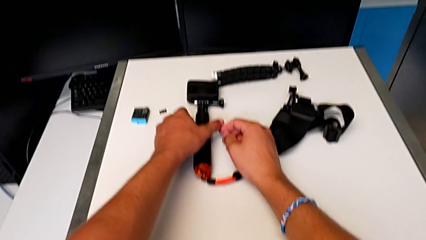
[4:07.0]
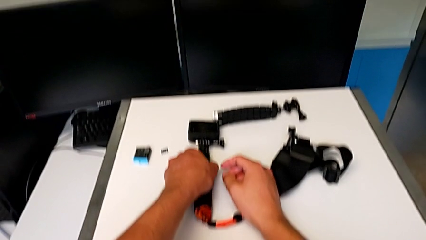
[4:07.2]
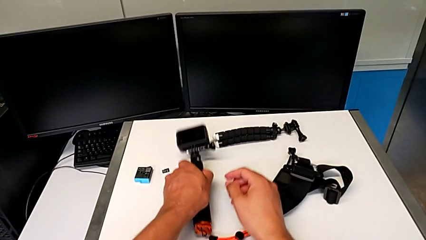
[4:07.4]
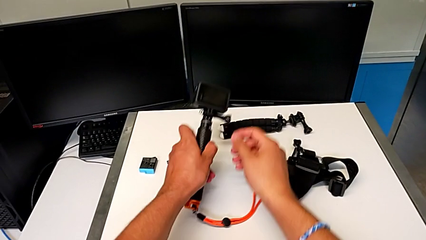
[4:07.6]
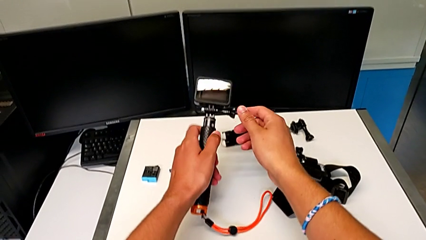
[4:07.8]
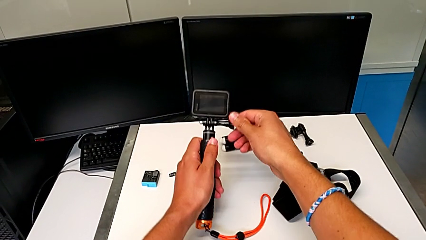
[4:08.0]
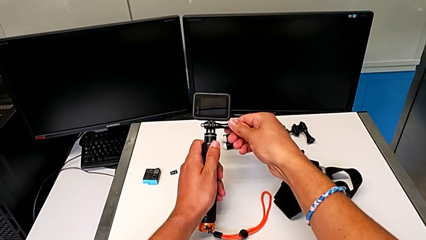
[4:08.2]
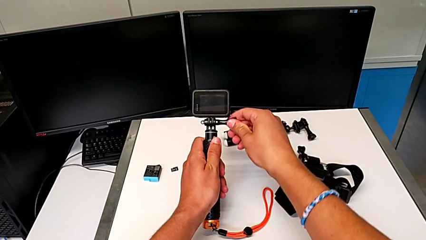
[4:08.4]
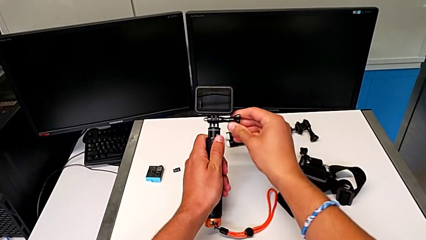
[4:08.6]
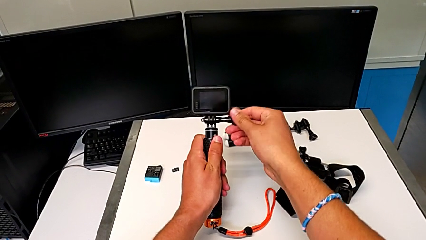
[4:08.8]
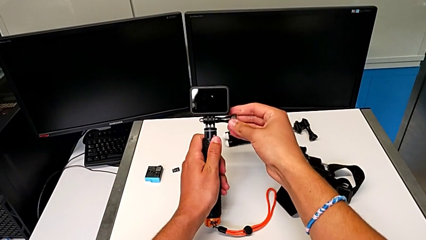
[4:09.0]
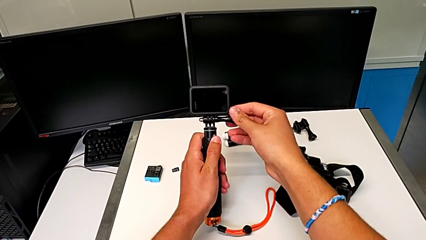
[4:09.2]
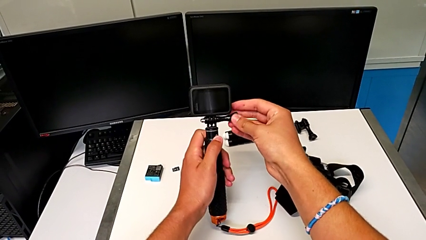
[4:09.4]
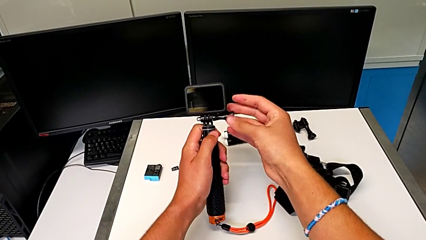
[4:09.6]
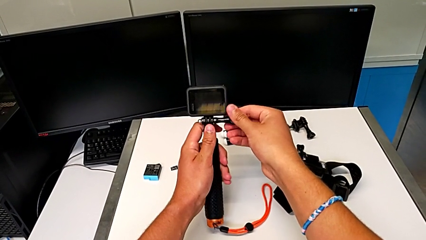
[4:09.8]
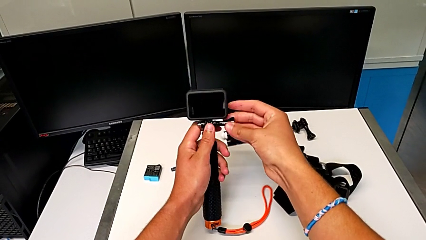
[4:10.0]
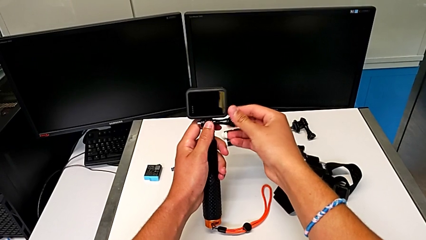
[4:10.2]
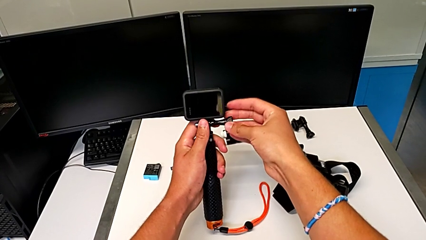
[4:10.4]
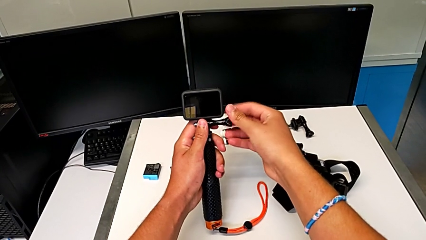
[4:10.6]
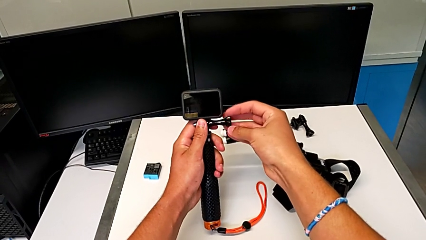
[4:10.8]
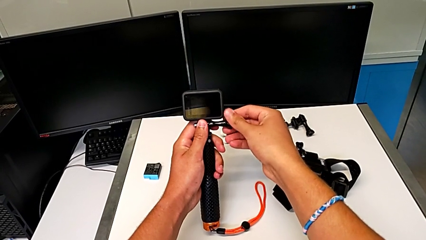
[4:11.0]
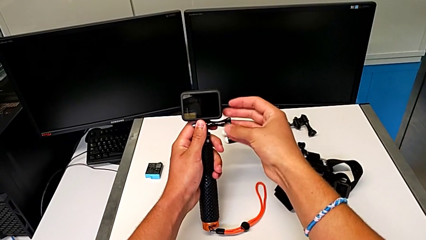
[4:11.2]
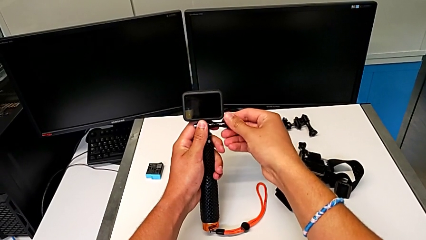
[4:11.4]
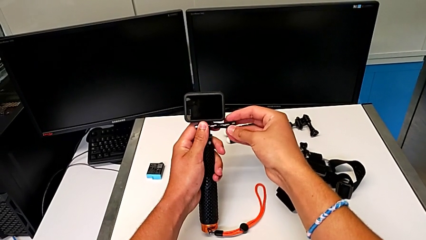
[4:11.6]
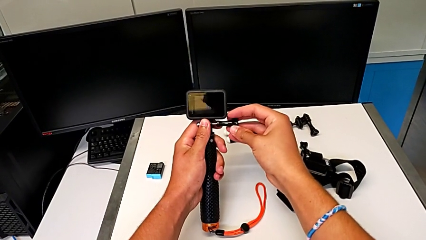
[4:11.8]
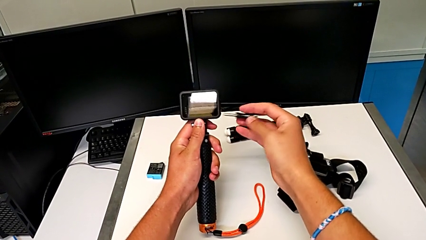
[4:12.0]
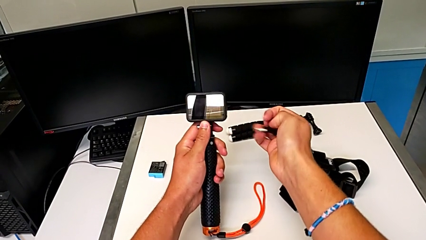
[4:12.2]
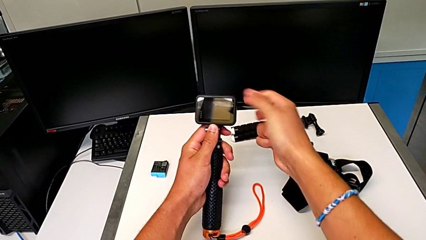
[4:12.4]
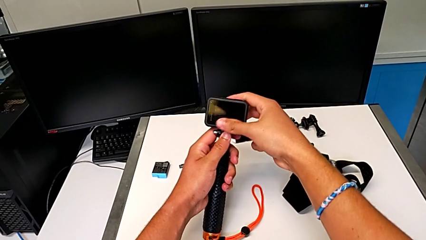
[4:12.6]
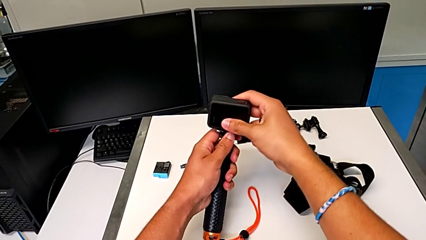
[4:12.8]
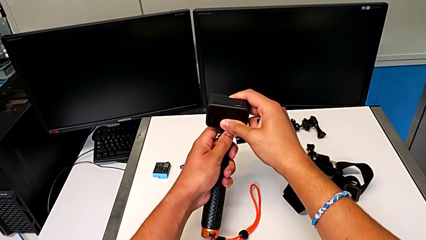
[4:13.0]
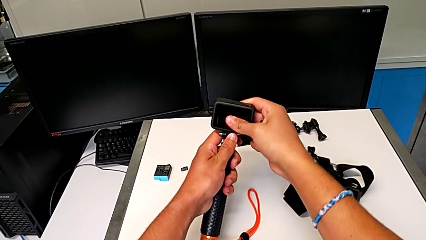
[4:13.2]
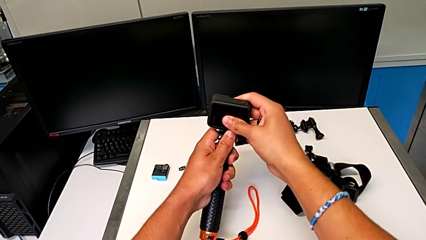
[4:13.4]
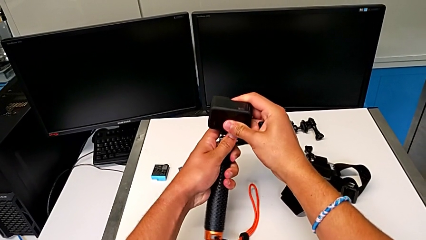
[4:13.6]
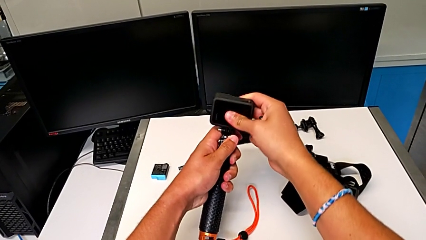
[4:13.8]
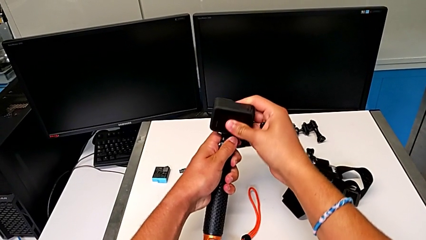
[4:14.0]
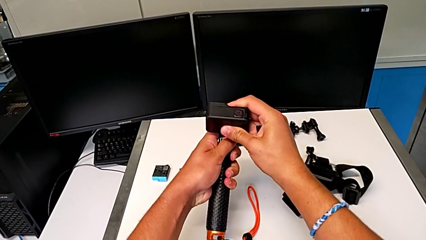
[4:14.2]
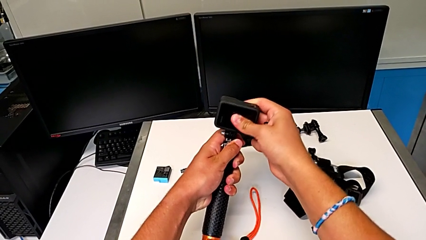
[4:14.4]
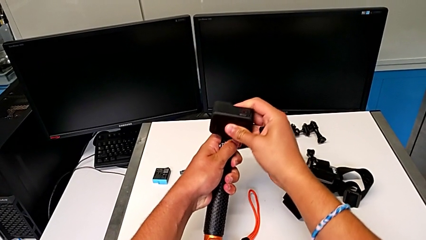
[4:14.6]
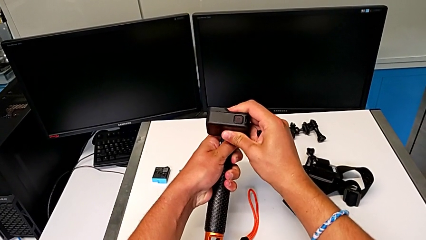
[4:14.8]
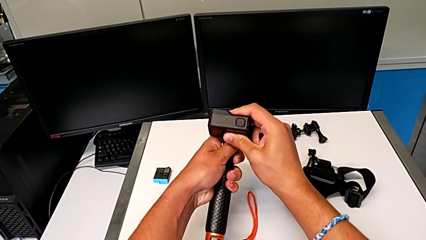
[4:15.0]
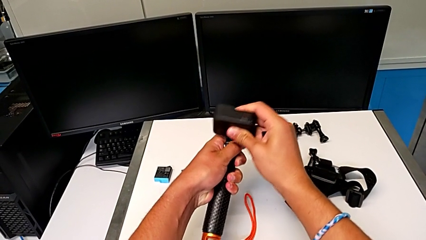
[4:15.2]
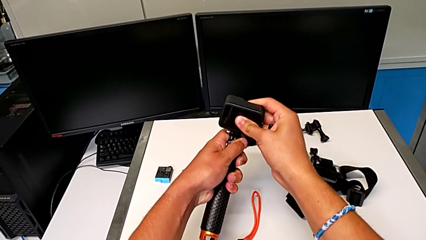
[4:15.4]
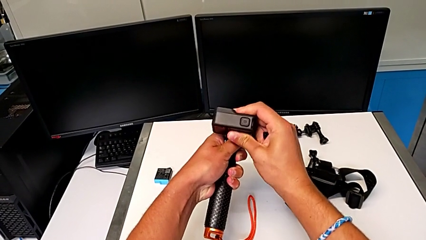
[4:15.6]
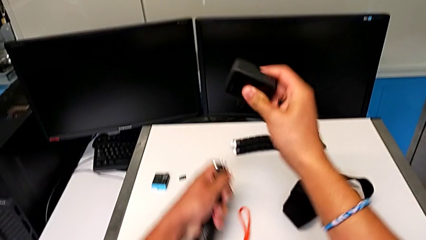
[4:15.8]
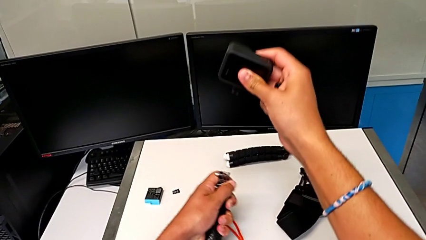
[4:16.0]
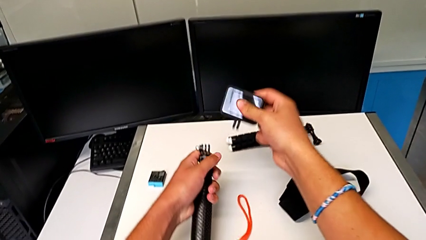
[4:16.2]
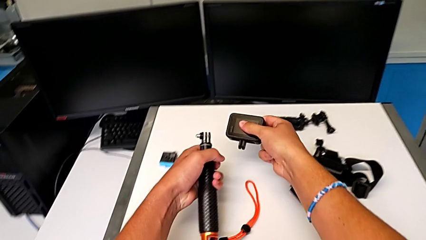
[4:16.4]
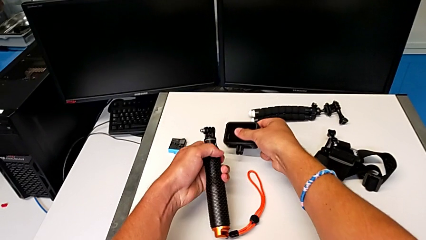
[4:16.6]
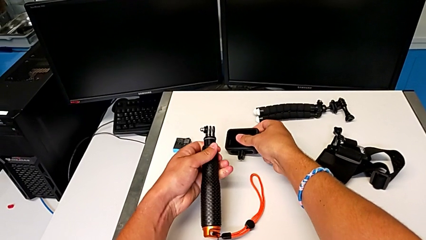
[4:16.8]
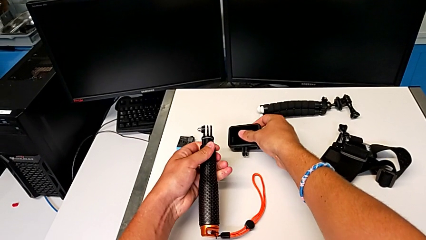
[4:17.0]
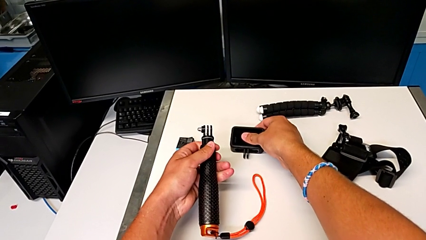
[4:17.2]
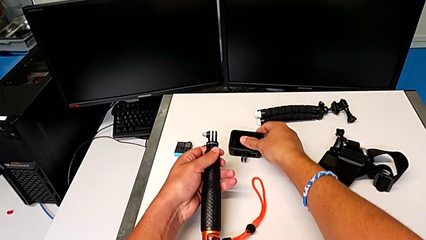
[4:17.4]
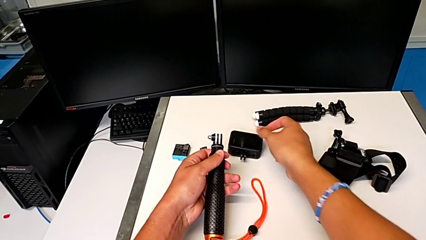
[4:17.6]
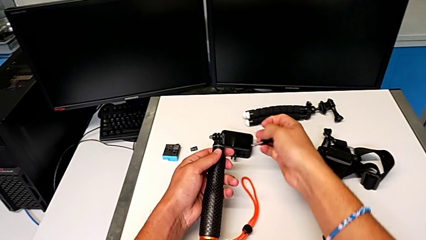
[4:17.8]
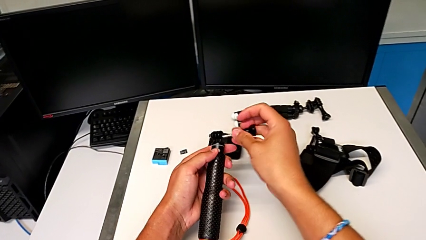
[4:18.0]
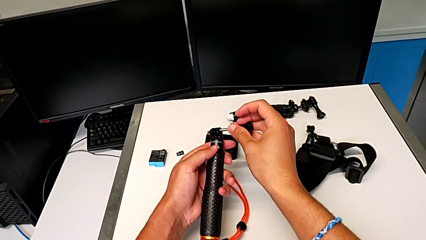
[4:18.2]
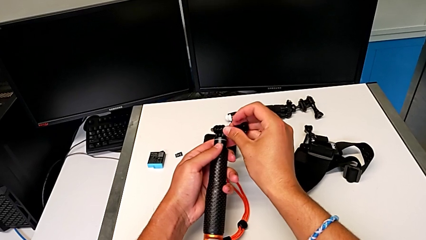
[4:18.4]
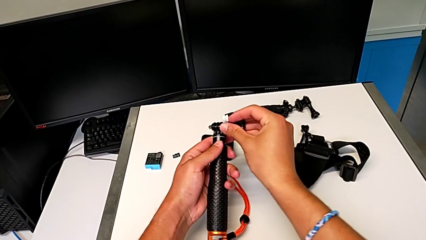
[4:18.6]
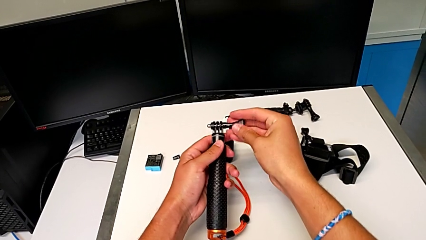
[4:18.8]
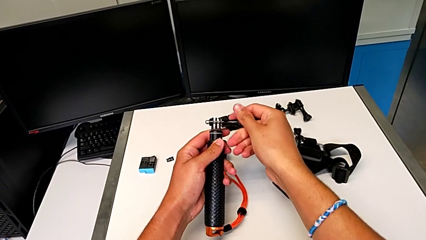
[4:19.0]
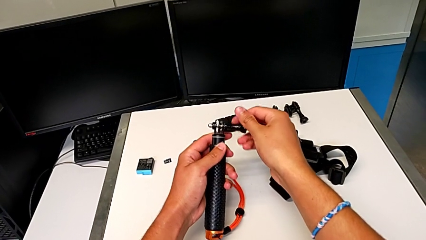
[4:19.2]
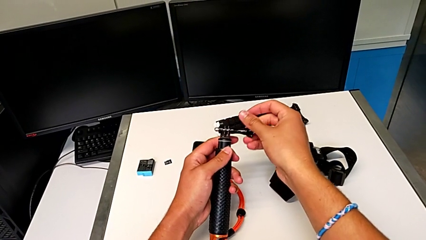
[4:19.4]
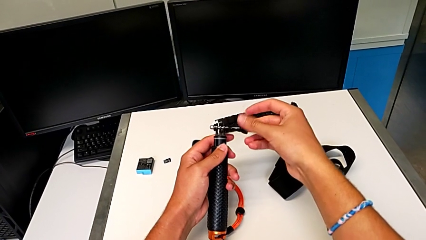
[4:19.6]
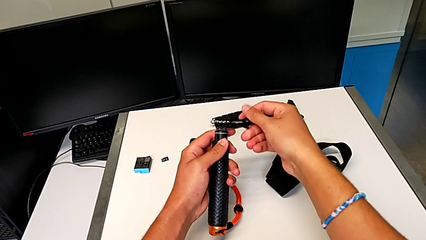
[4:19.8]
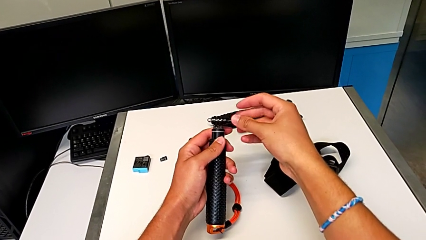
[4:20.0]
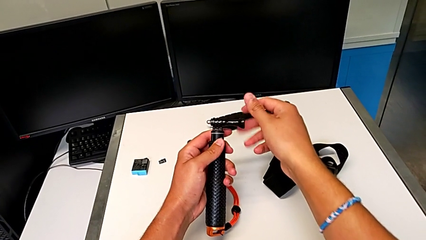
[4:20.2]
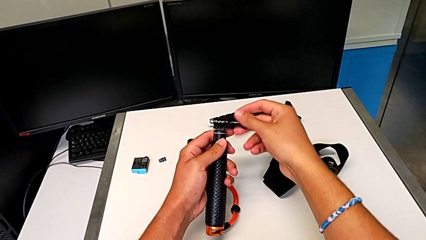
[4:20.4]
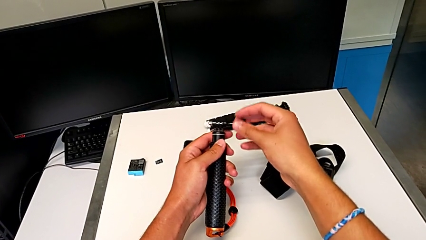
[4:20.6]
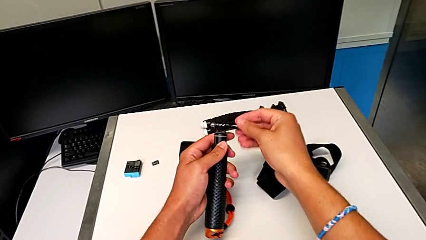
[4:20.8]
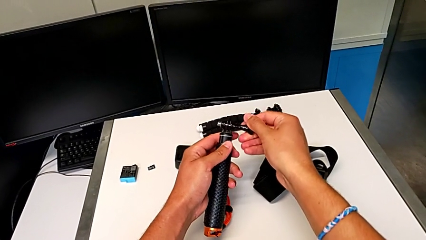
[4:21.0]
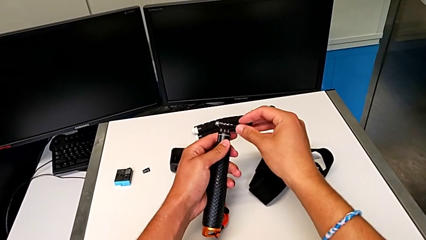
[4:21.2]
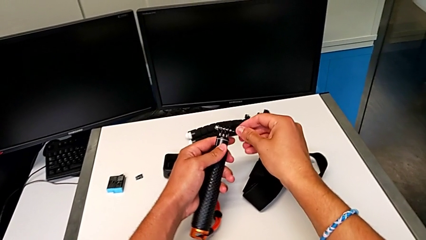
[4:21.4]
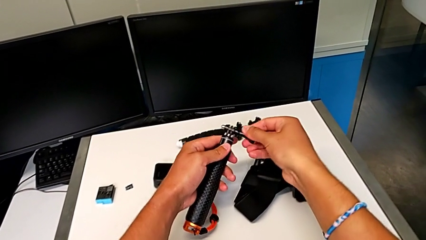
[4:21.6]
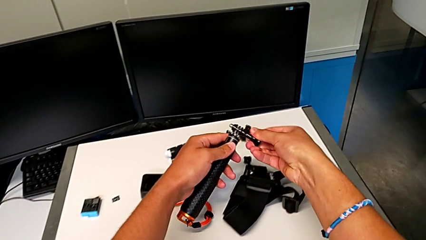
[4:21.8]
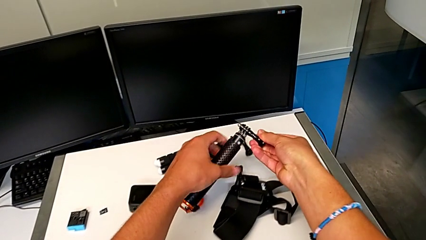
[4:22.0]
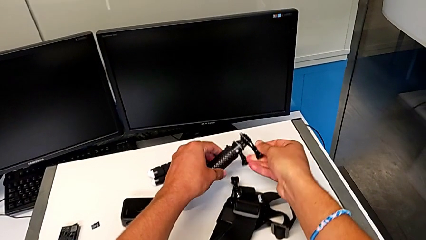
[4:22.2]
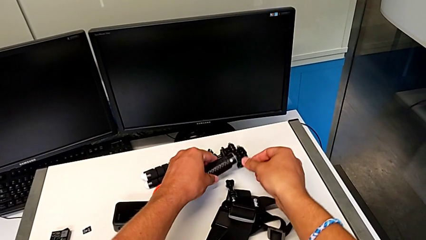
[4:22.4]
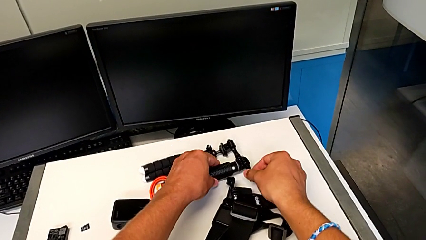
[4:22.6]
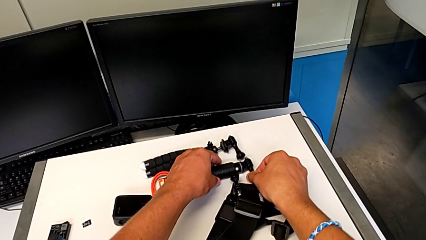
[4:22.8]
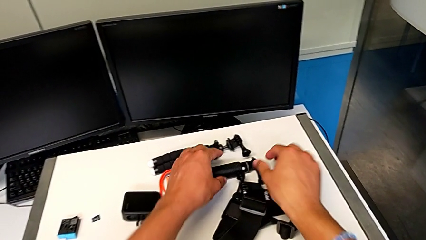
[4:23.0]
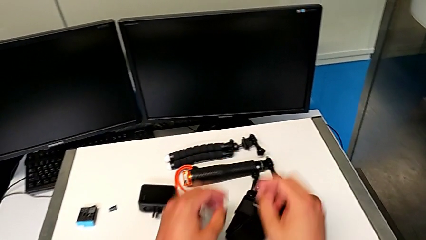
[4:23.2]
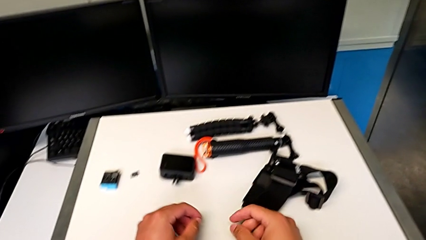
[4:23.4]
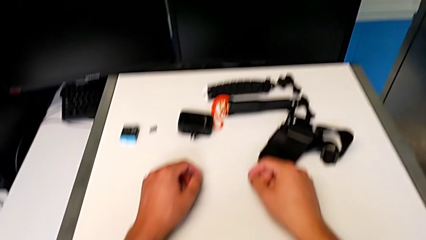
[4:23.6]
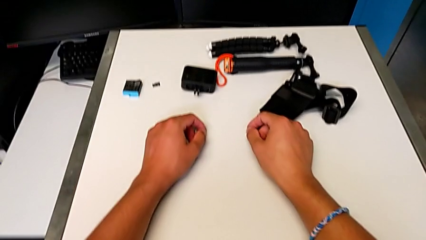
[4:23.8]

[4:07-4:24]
The camera wearer removes the GoPro from the handheld grip. They grab the GoPro, unscrew the screw, withdraw it, disassemble the GoPro, withdraw it, screw the screw and withdraw the handheld grip.
